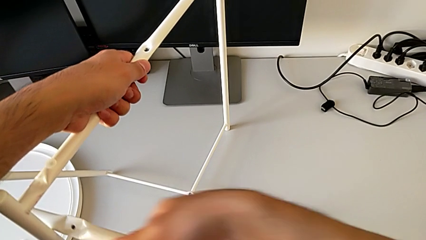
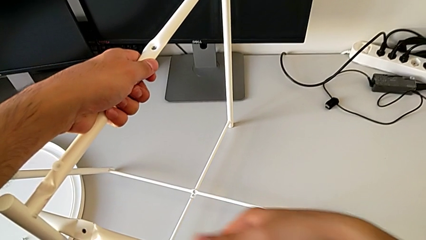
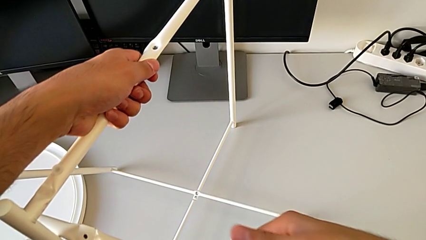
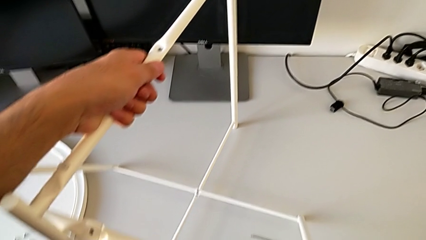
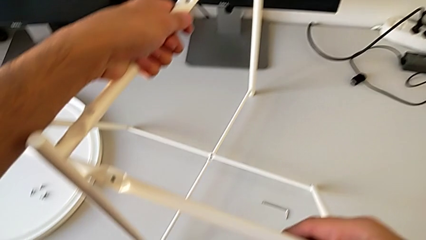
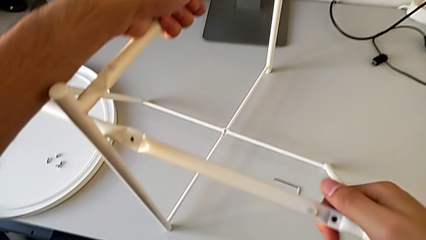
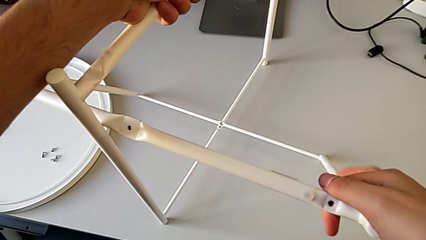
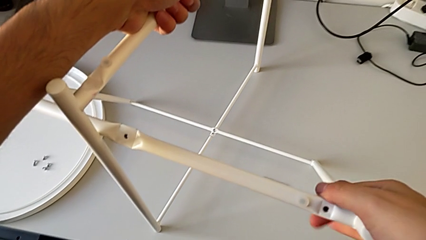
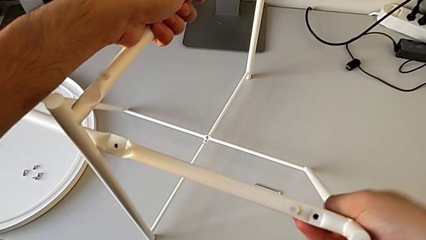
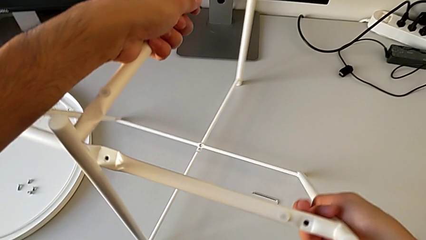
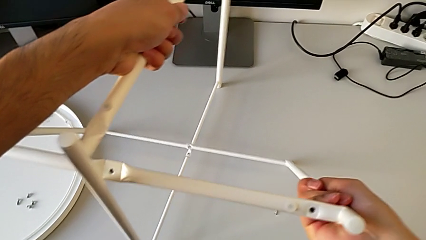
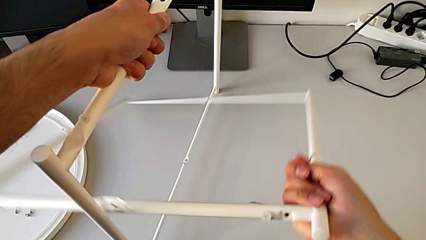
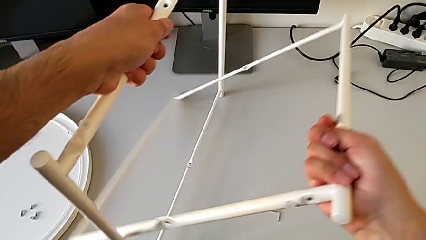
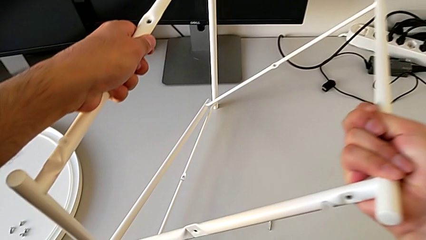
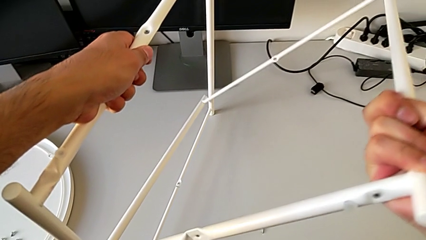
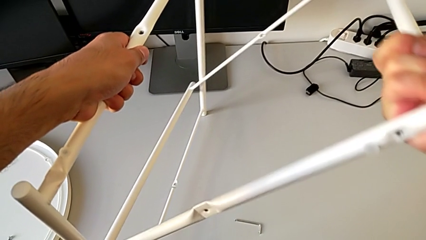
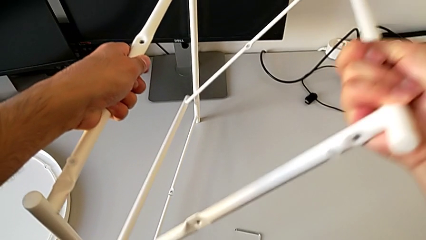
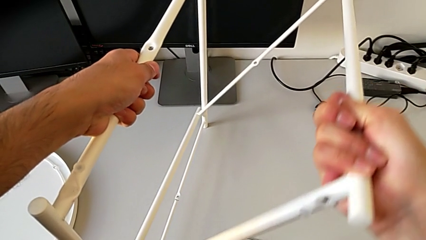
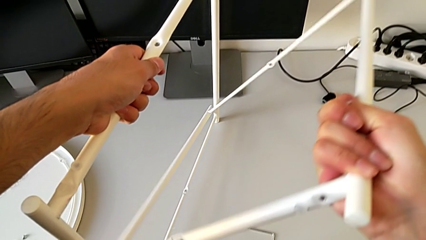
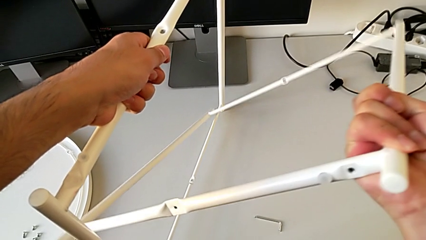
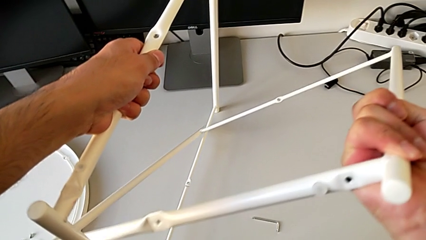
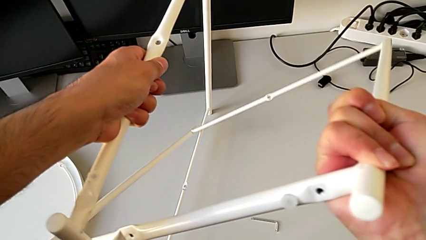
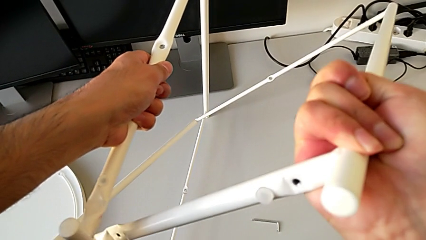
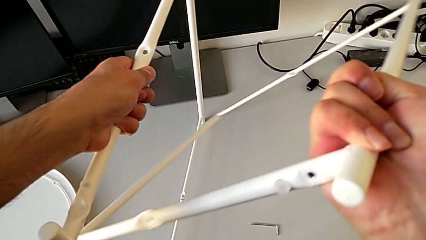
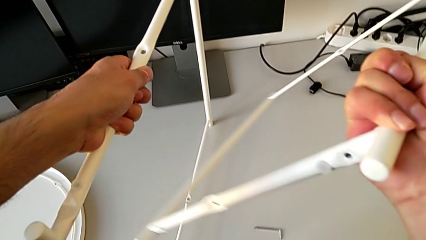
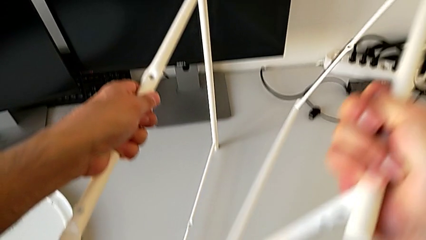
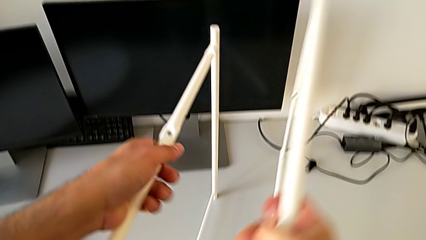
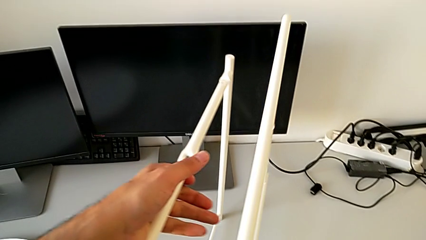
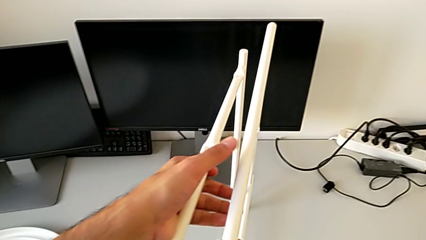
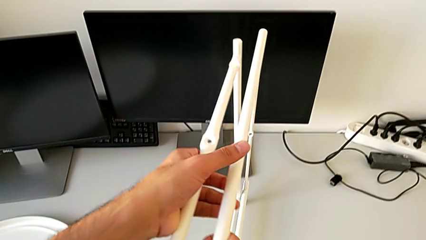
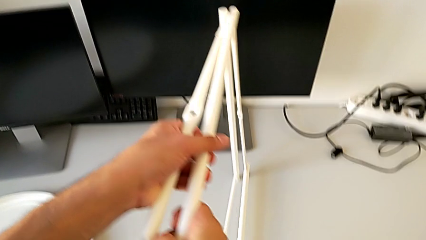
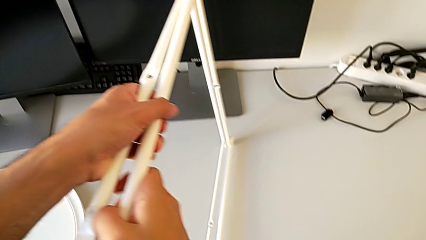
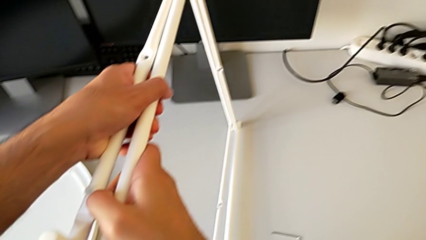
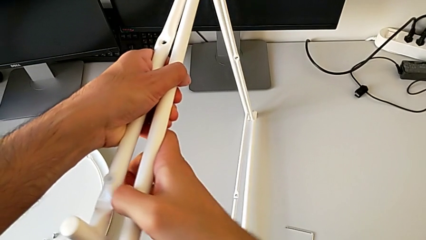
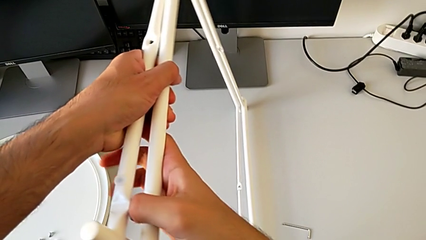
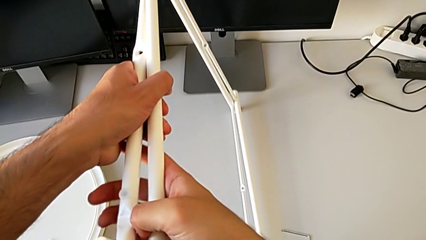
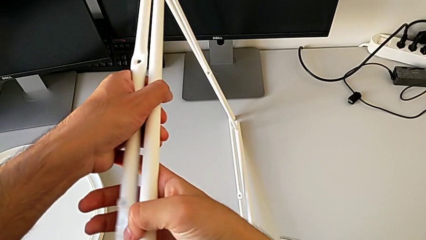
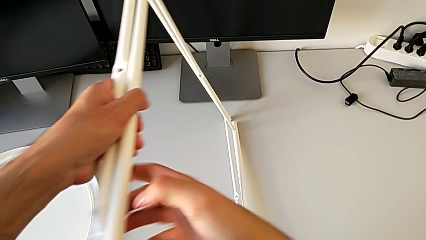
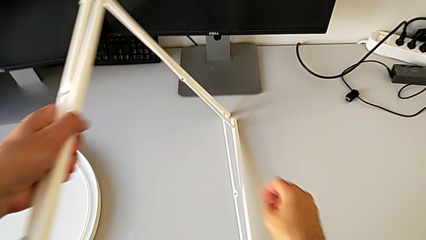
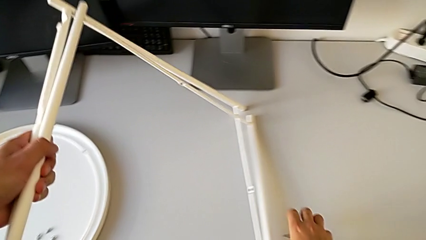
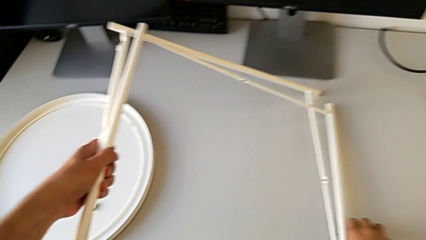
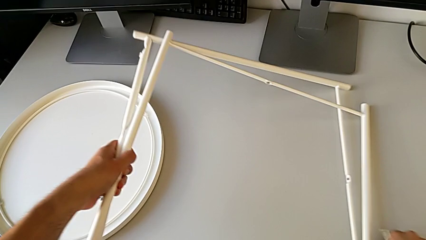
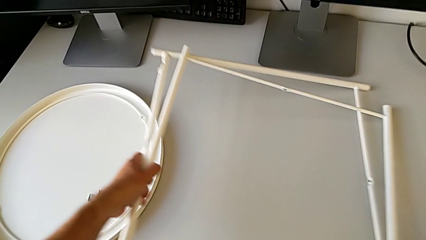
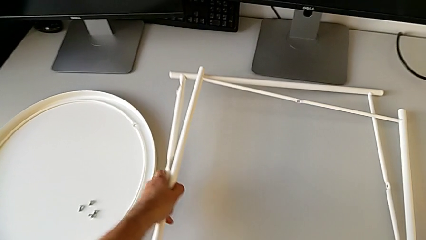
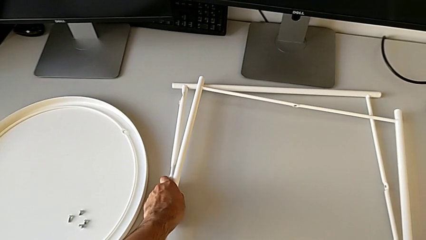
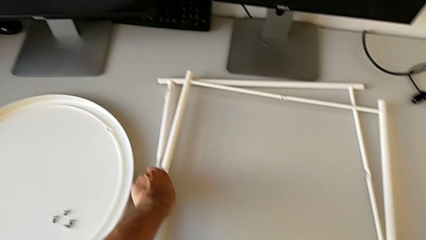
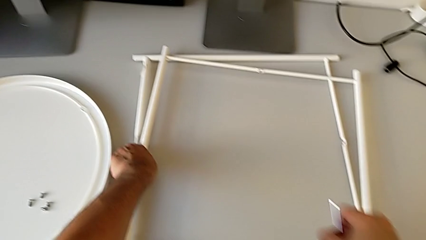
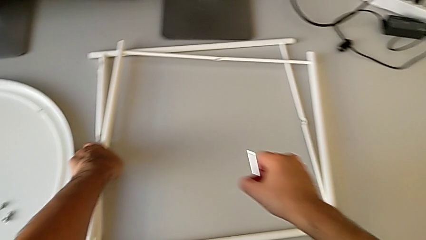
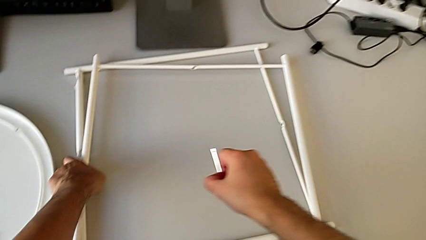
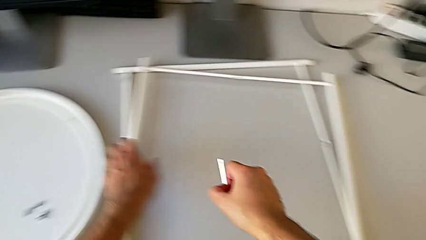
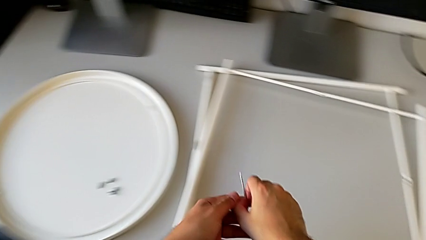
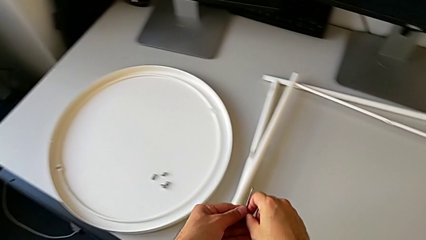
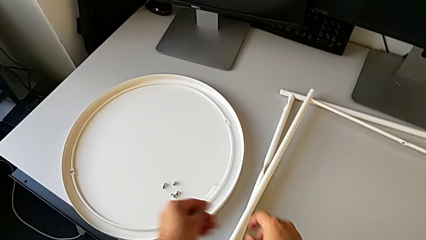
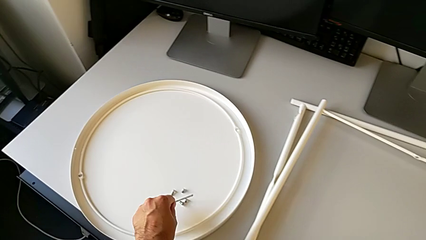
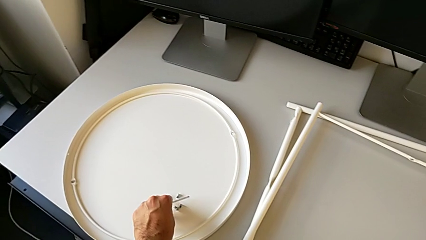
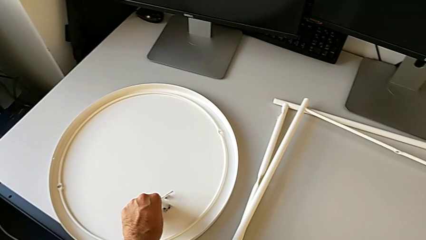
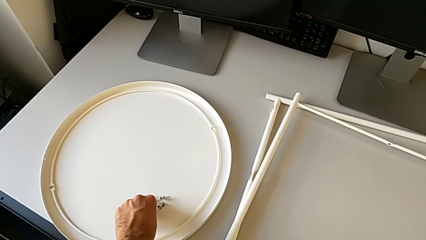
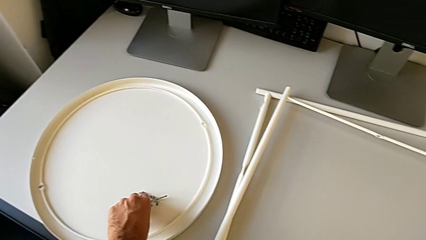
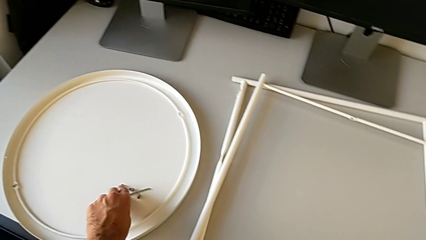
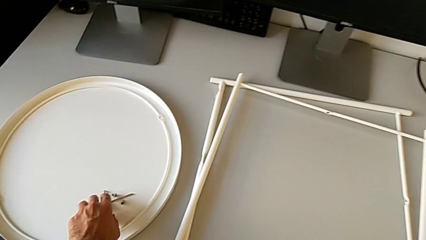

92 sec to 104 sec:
The camera wearer is disassembling the base of the table. They align the leg, place it, grab the Allen wrench and place it.
